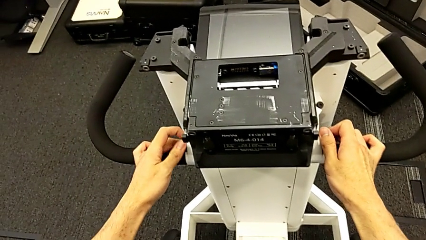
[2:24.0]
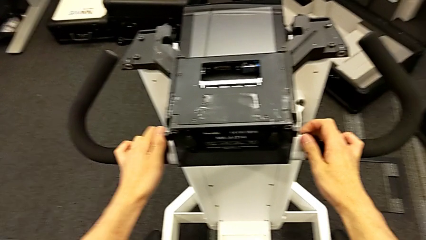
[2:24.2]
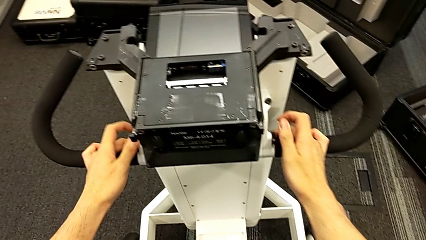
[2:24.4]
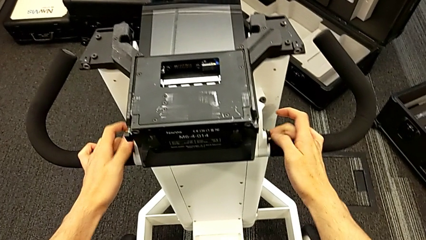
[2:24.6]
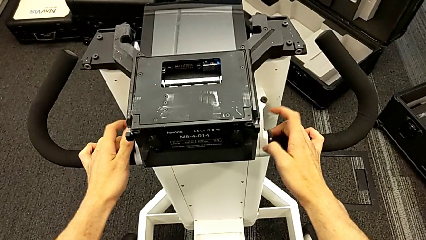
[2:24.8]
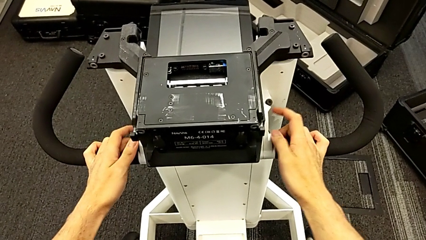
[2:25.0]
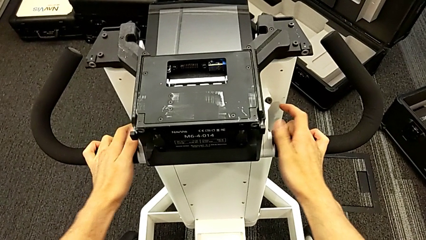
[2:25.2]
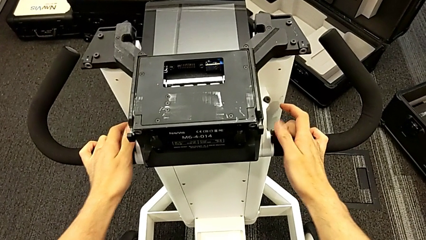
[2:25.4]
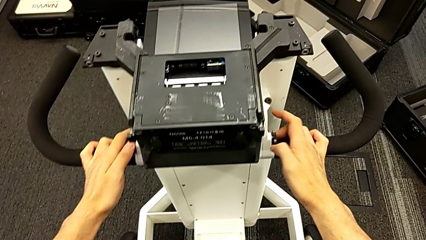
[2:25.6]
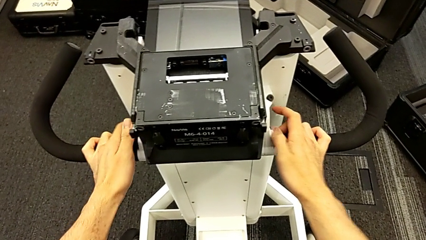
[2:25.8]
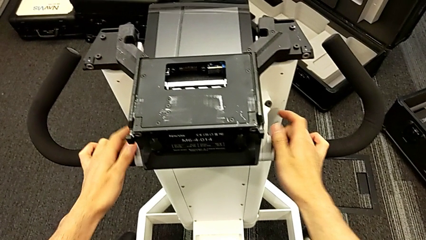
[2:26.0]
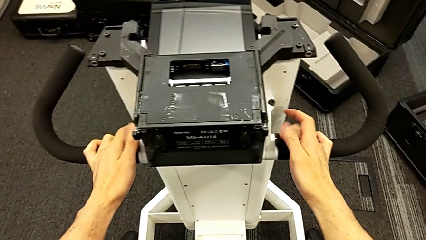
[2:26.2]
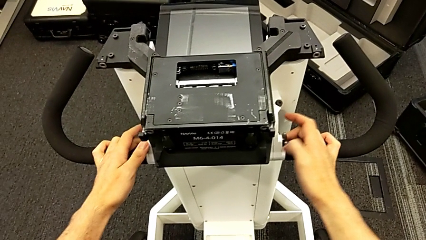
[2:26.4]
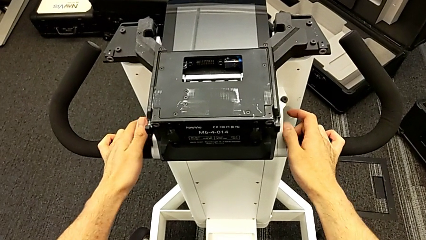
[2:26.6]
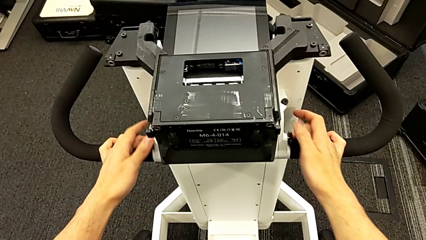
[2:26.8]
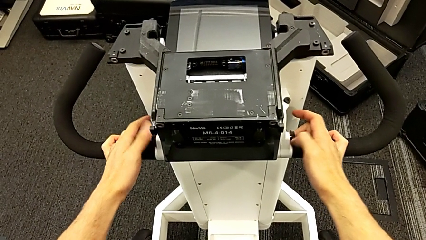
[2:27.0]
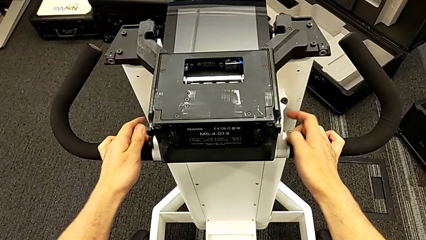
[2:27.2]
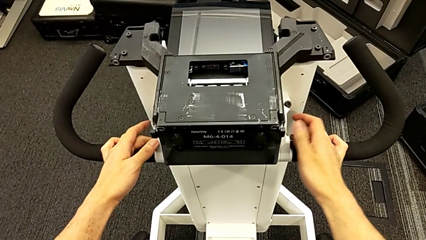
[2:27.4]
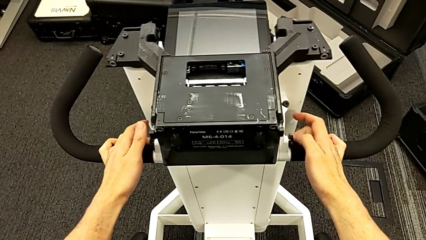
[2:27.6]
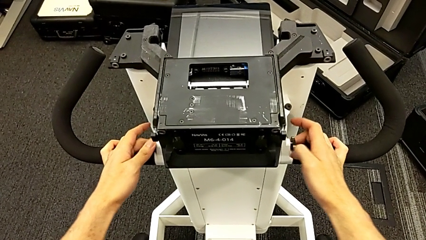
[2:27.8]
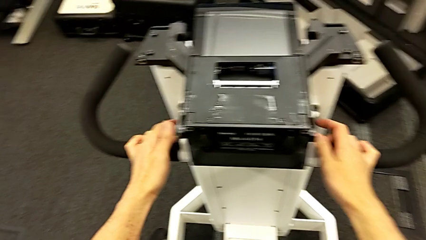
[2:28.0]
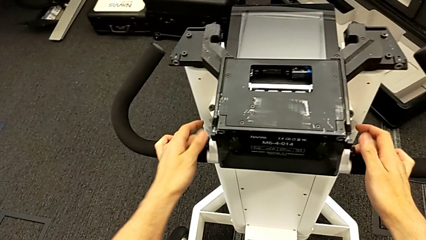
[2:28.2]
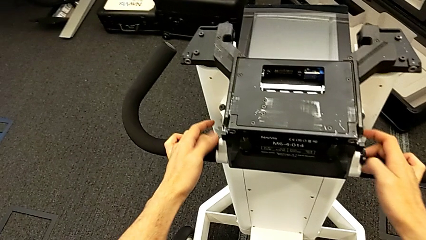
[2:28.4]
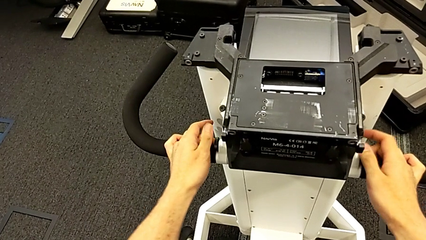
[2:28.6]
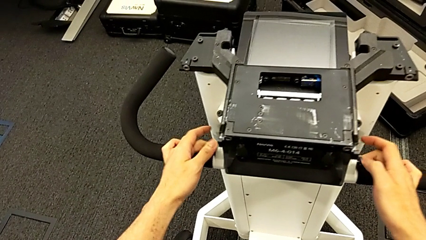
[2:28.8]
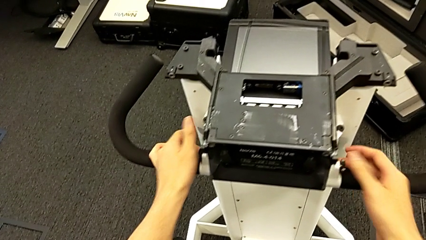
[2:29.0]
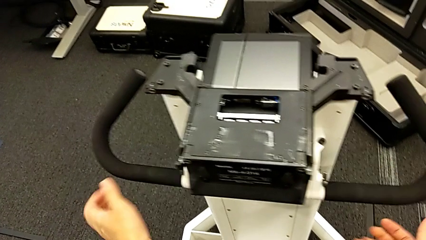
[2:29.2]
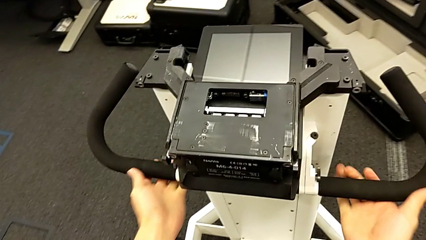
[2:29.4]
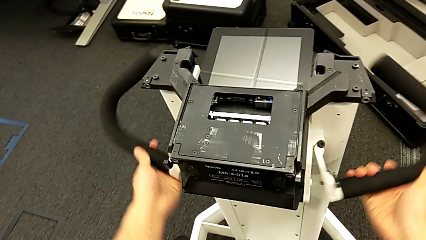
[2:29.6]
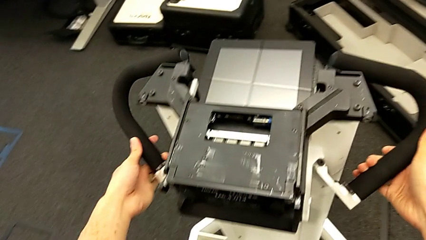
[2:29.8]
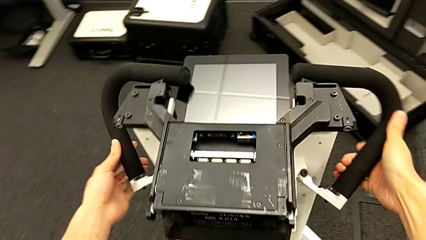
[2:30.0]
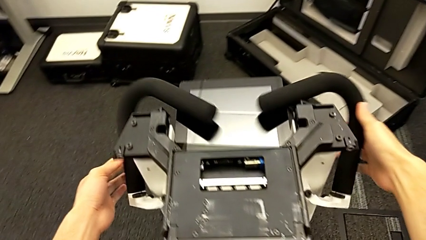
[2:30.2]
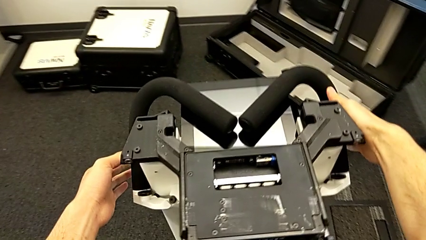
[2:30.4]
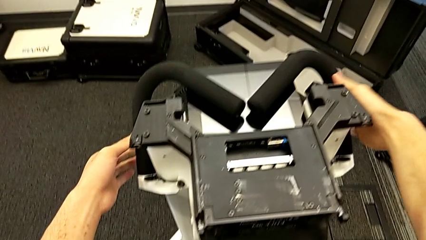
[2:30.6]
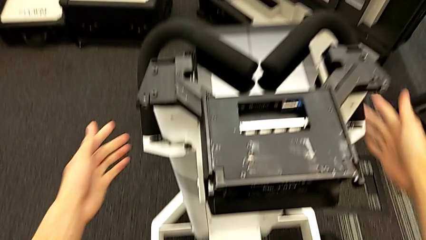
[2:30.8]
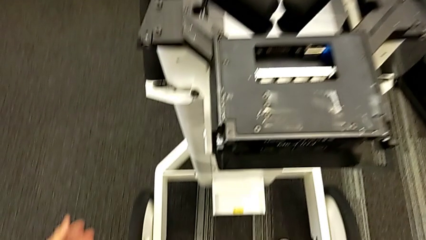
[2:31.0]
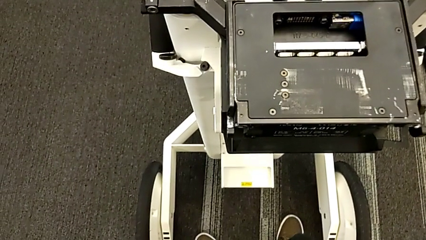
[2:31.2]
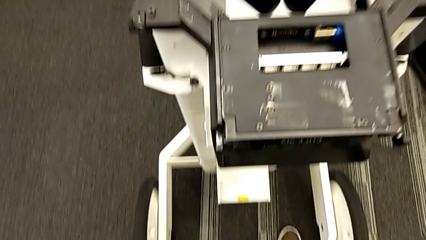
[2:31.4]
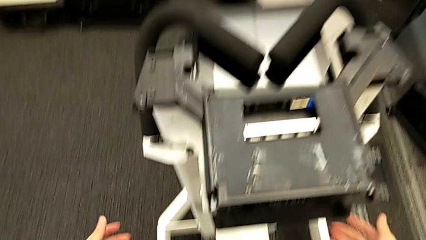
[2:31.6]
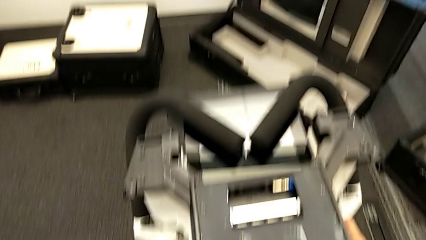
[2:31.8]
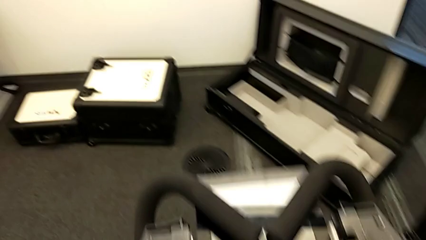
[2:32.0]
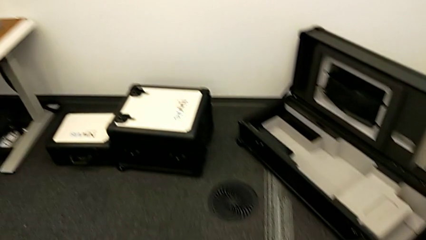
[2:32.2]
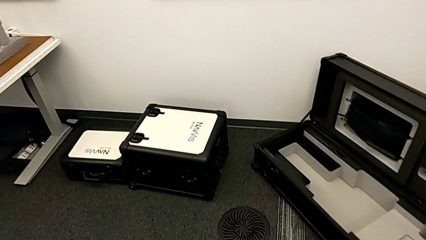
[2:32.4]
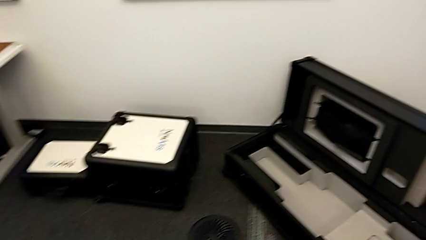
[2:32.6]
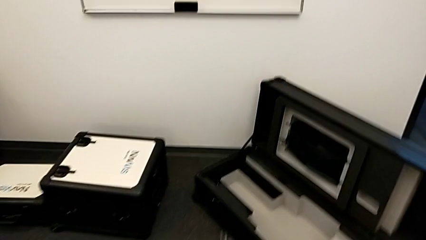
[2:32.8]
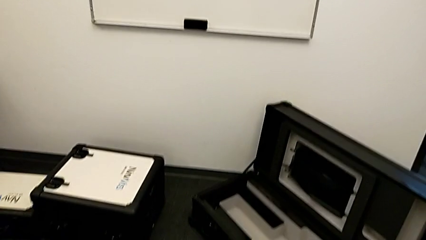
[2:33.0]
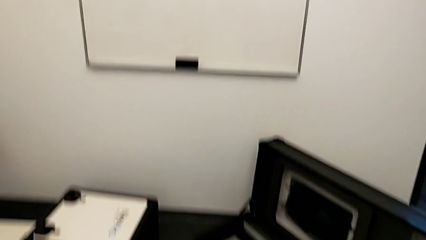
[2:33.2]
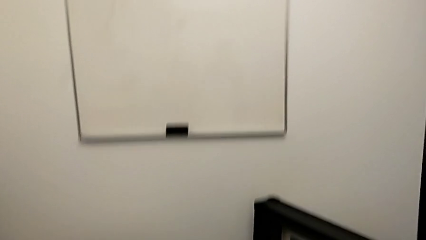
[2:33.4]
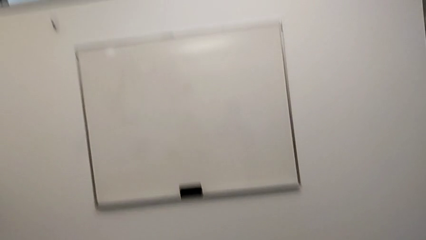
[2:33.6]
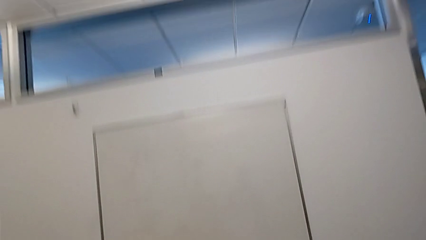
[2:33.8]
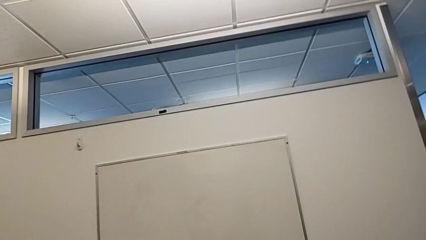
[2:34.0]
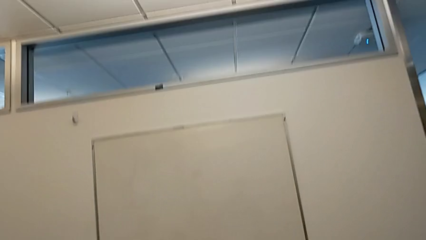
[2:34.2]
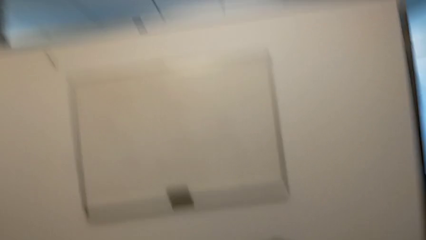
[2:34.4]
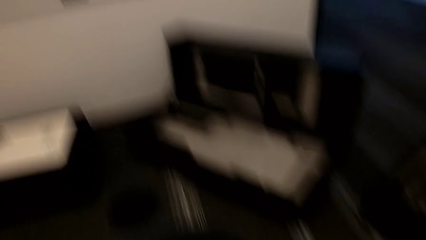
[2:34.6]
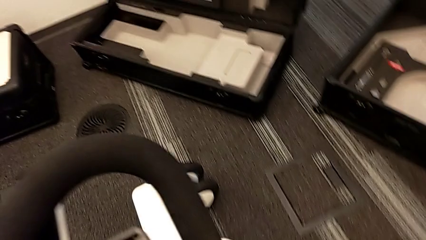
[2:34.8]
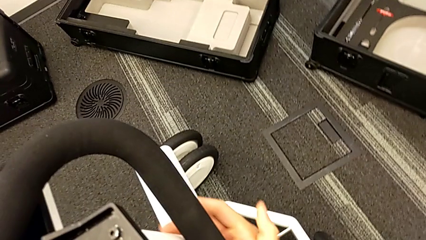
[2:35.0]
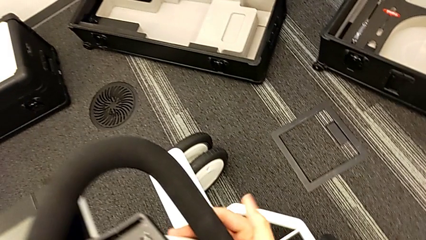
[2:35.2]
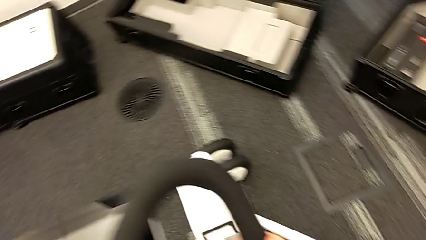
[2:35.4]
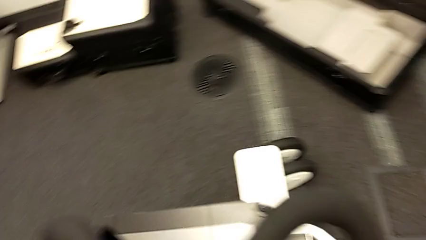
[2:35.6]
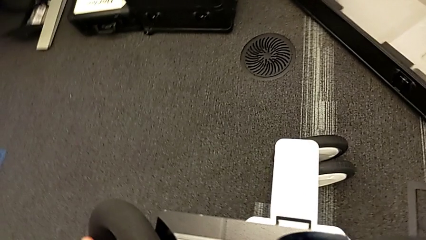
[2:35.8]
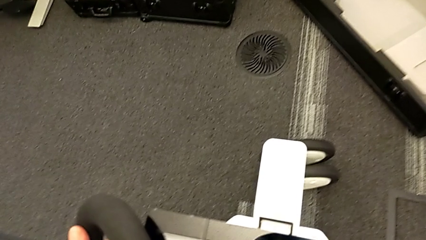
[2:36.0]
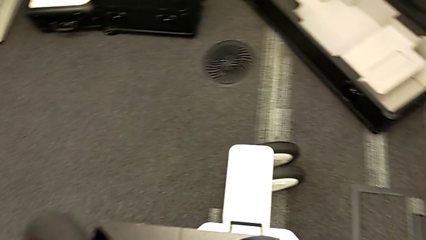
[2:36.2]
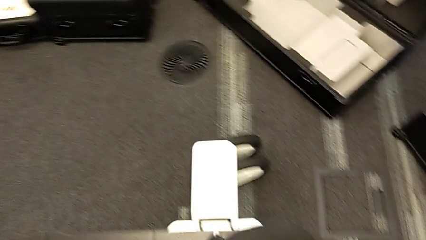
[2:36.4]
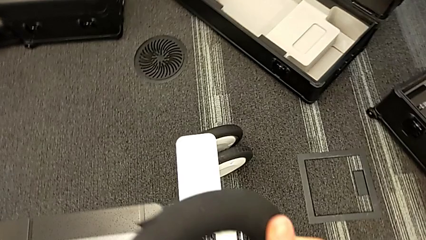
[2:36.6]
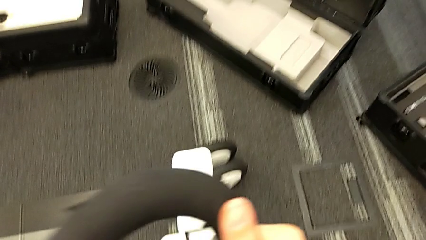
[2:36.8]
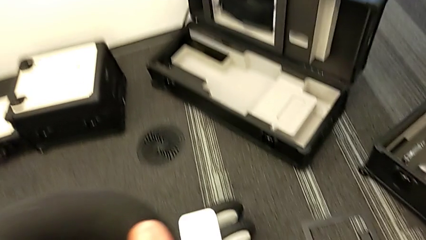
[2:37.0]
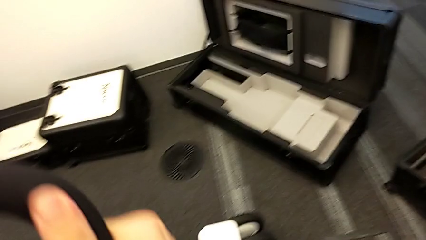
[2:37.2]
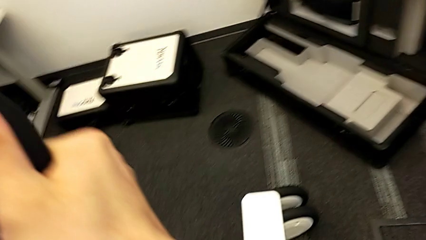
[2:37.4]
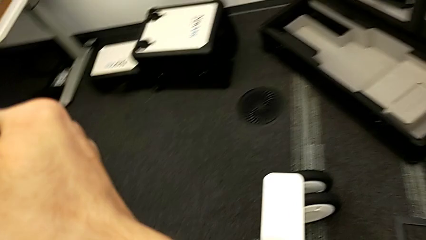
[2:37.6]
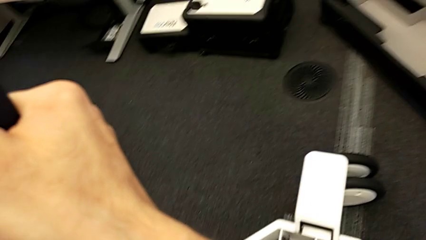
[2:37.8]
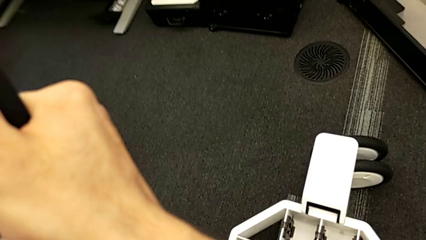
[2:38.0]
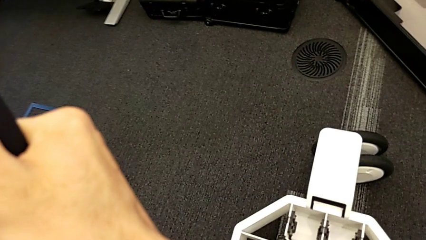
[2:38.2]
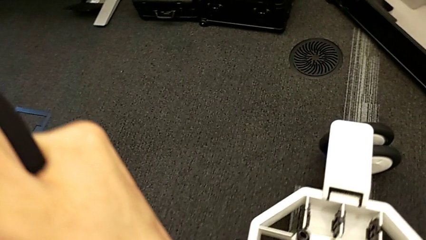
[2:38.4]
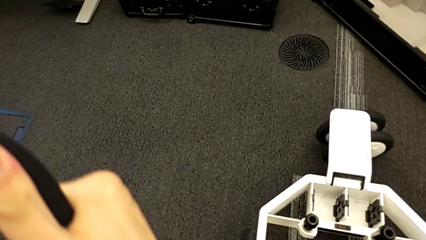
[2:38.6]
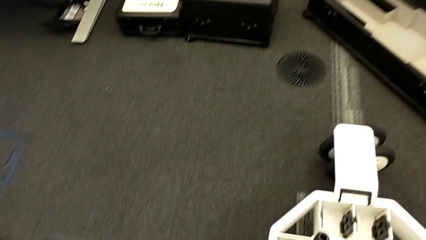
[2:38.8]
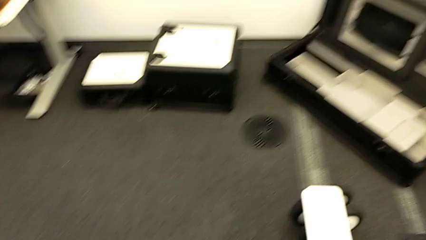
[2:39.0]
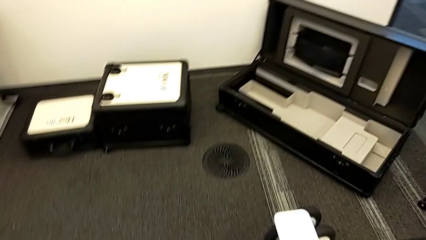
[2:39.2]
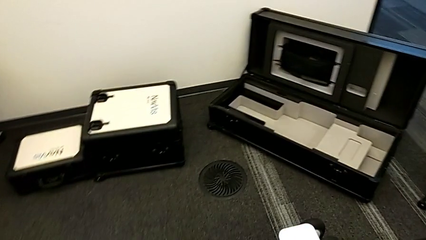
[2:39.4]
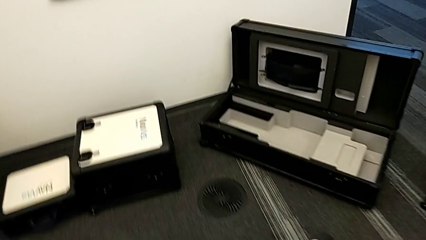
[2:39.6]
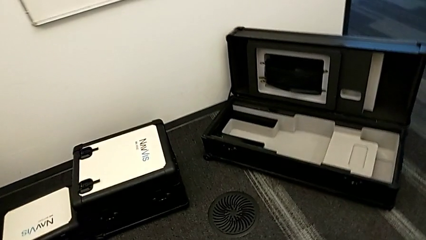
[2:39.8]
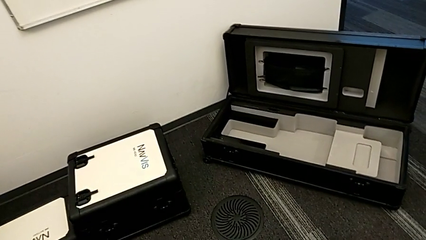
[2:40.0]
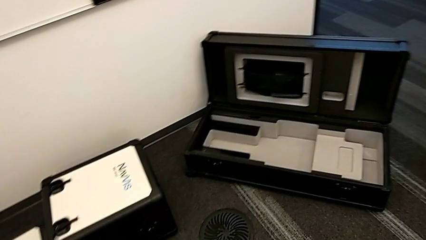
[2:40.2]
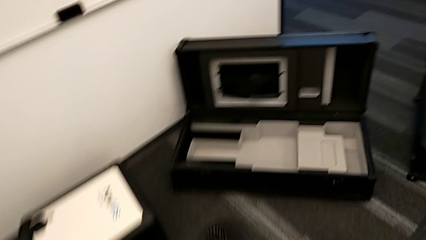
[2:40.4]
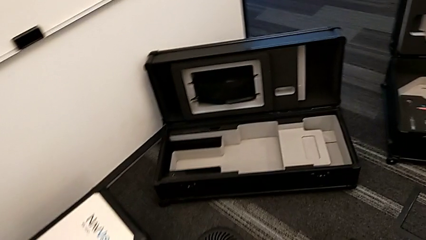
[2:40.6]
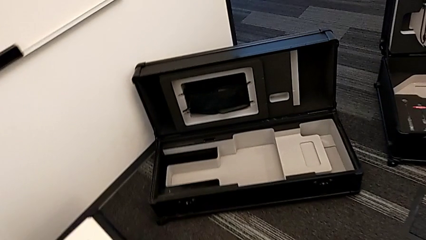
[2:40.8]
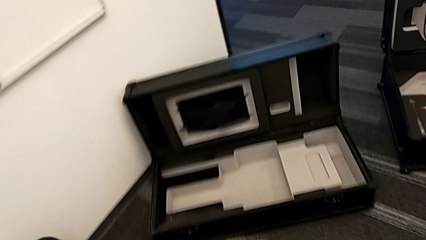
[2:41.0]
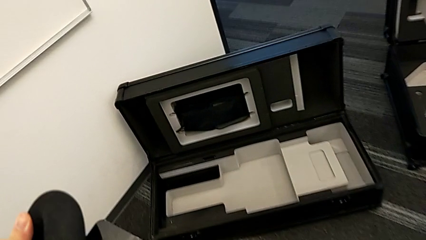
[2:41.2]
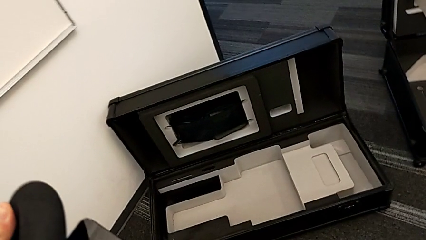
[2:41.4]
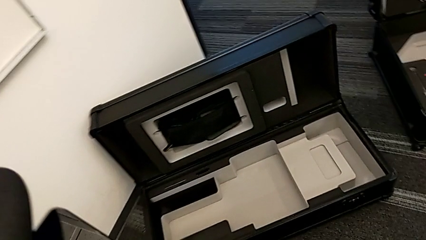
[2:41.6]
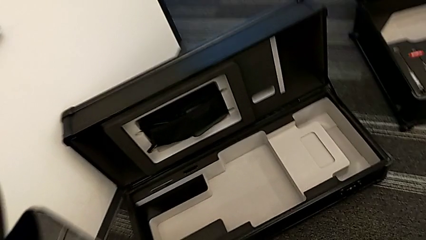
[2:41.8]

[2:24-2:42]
The camera wearer is disassembling the neck flap of the NAVVIS. They unlock the handheld grip, close it and grab the M6 head lock.
